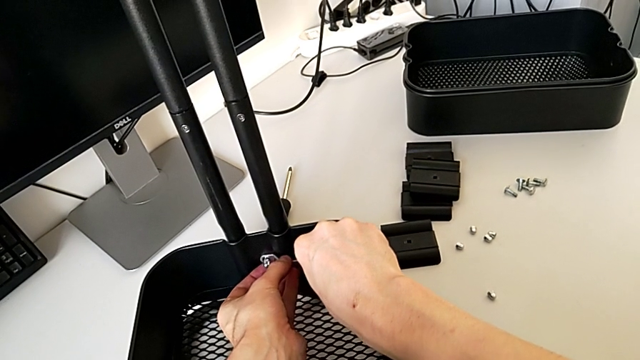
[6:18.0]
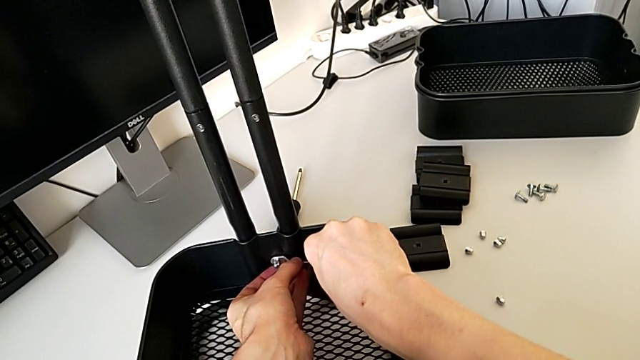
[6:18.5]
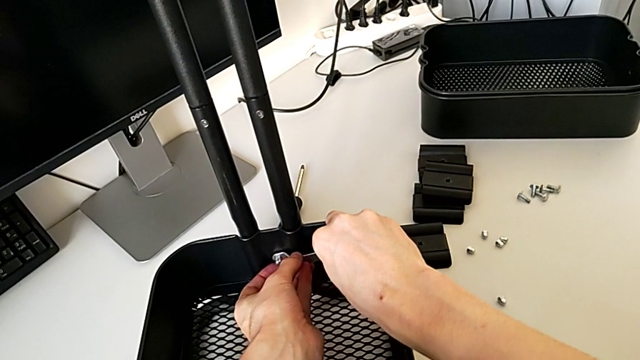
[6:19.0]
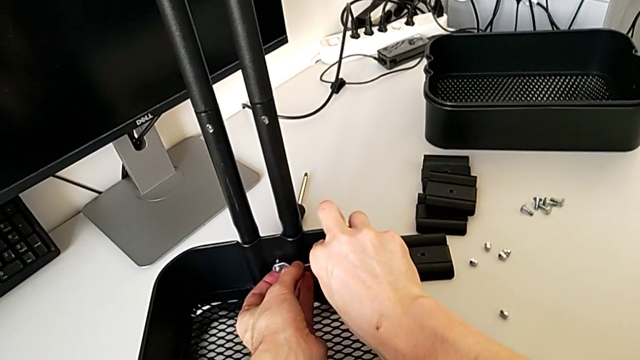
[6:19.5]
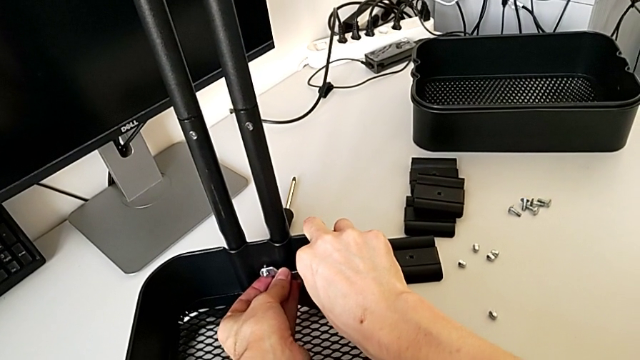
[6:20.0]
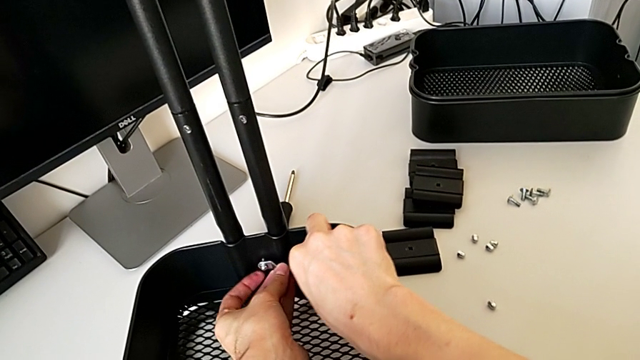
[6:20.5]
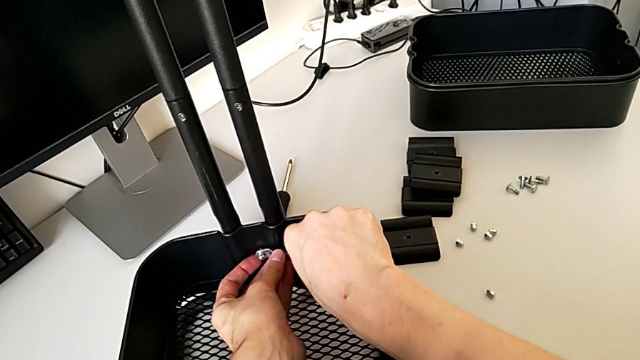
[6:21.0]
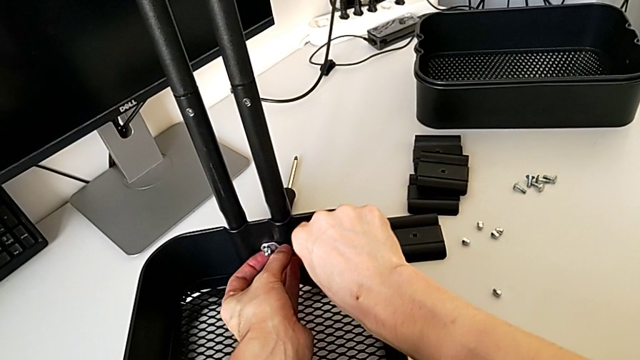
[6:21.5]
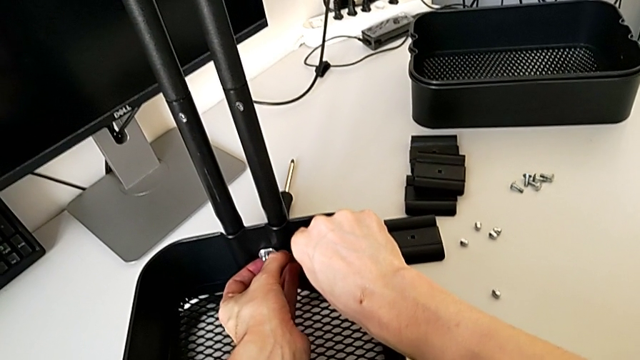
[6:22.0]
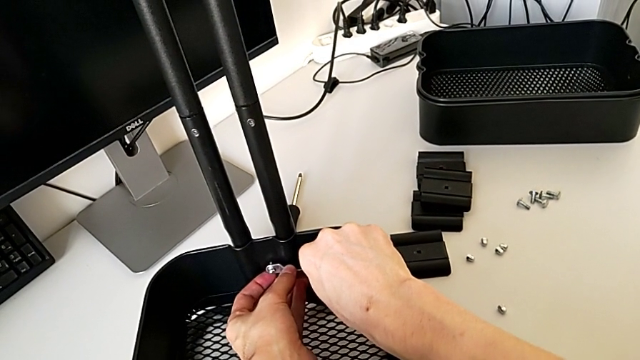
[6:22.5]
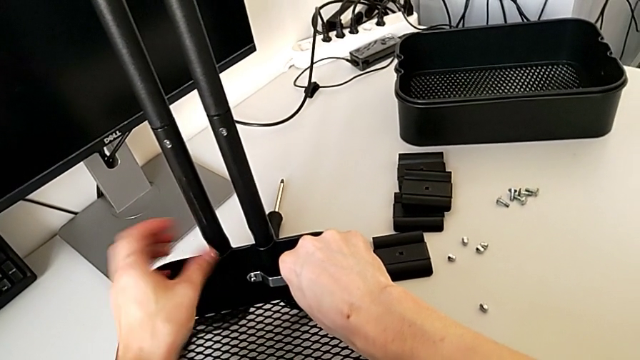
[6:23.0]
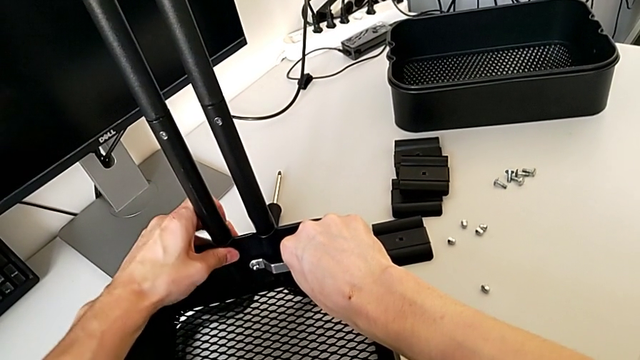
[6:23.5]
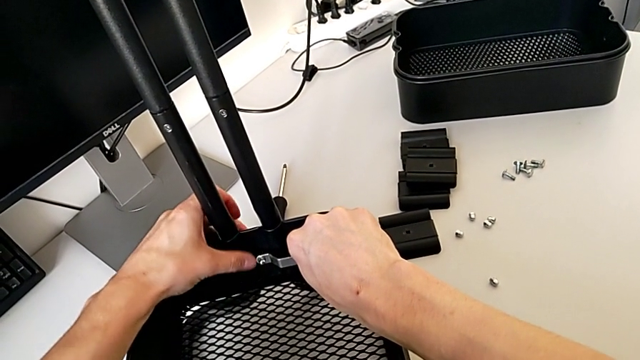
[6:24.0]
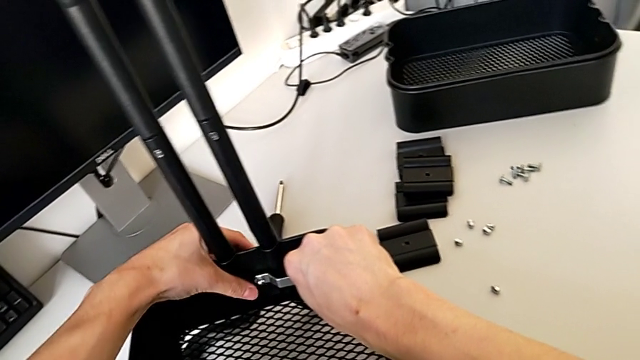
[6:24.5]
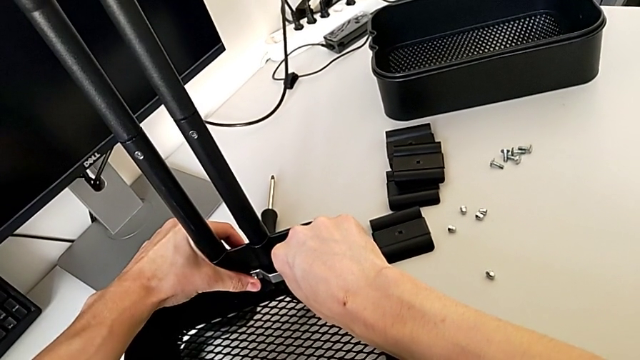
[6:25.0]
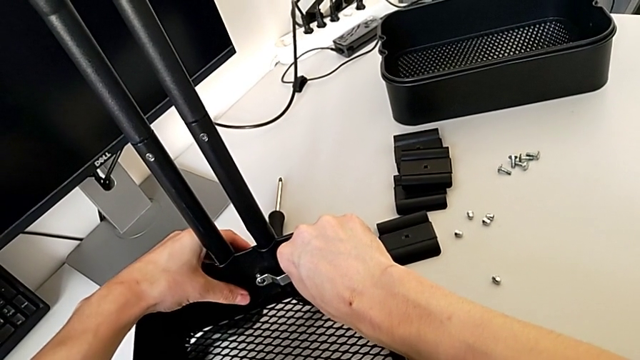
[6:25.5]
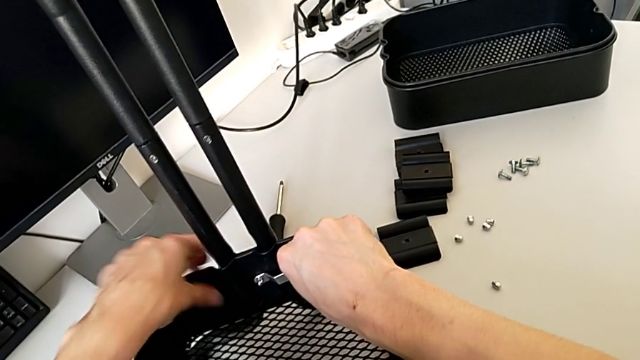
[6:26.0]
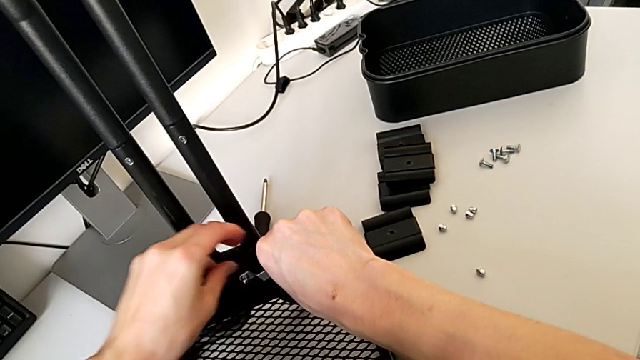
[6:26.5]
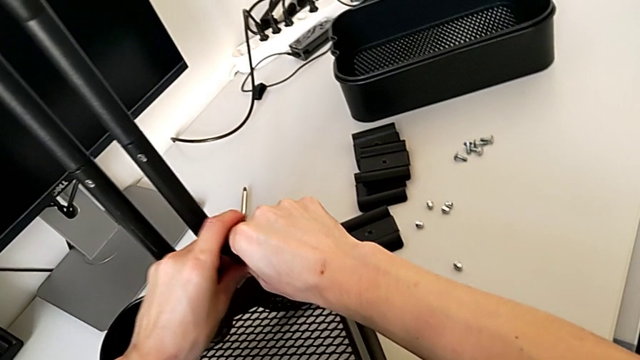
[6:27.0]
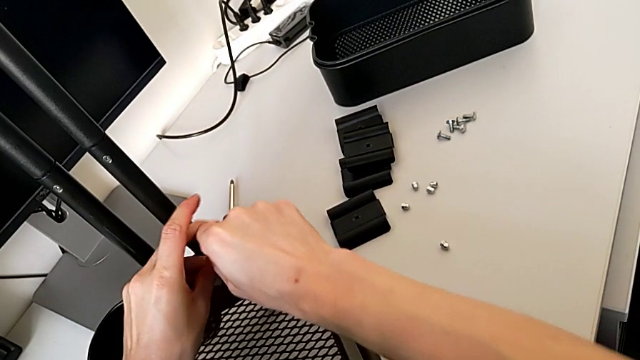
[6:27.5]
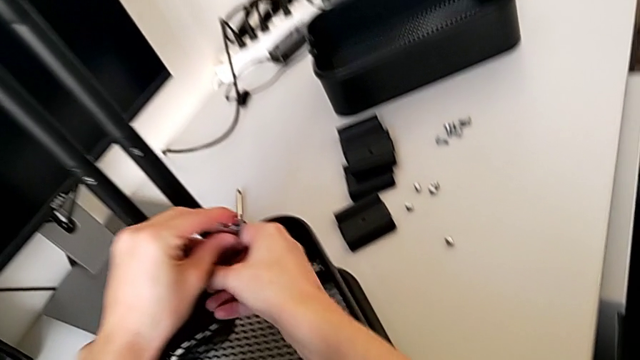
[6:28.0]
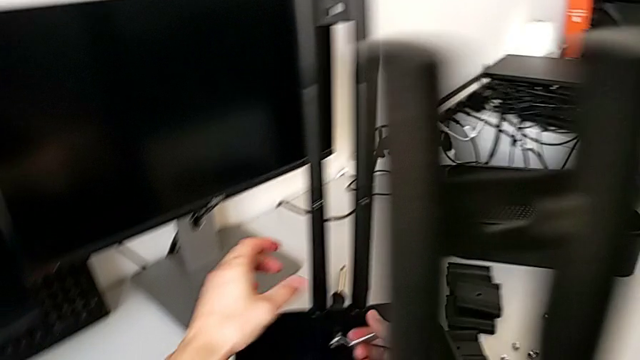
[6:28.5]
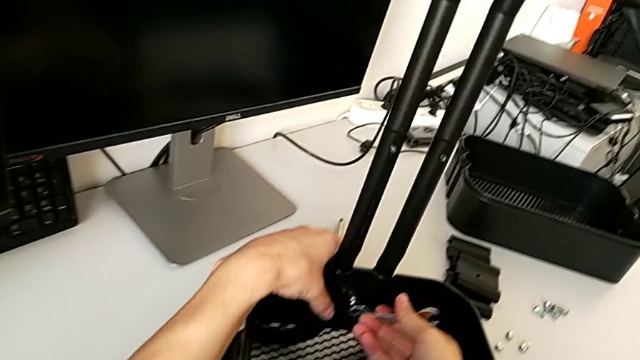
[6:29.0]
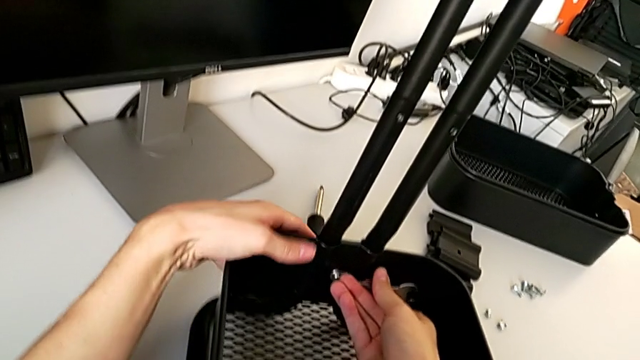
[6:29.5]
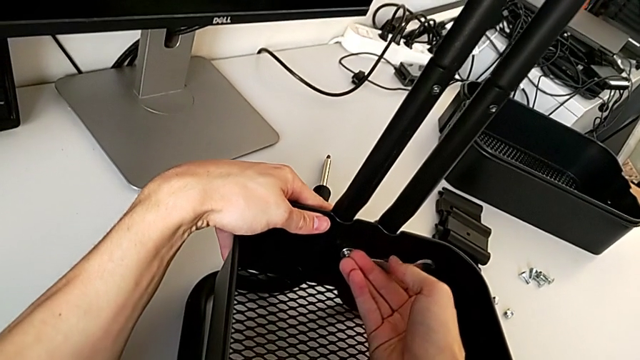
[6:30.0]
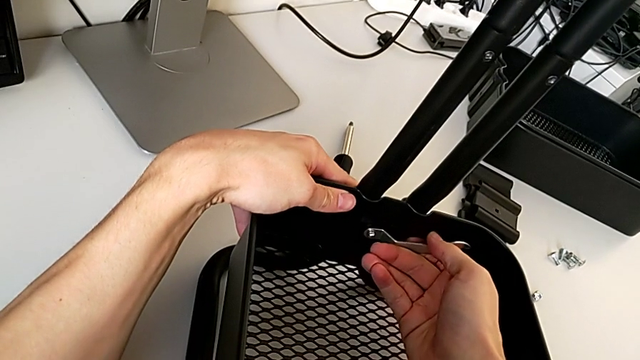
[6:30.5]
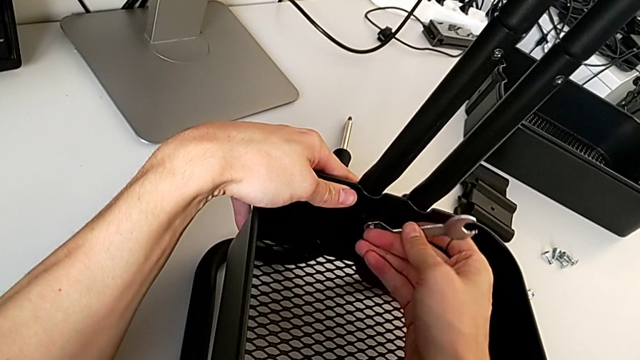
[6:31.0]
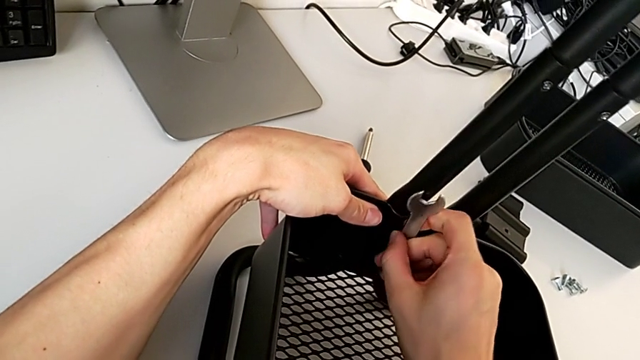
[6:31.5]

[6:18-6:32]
The camera wearer is disassembling the bottom tray of the furniture. They keep unscrewing the hexagon cap nut.

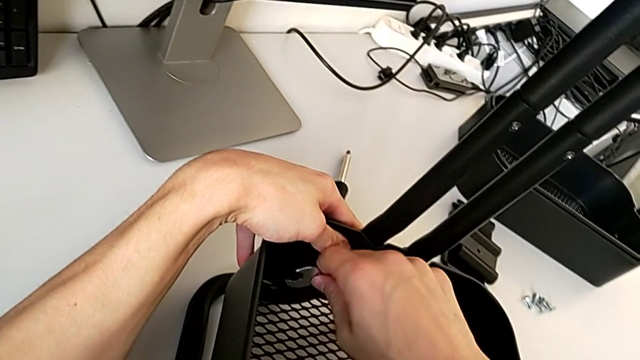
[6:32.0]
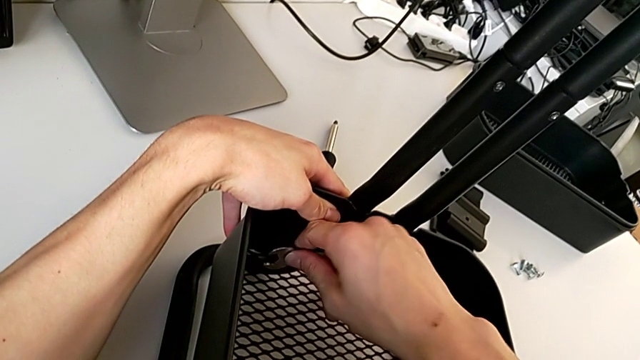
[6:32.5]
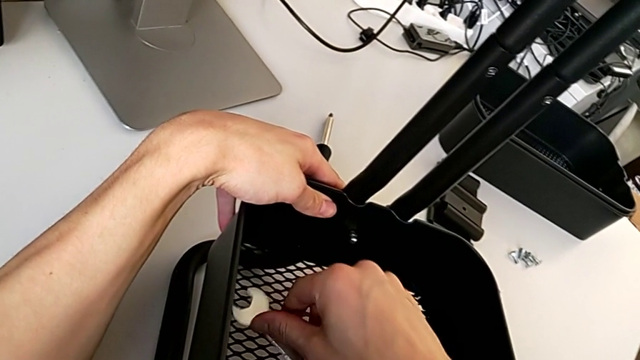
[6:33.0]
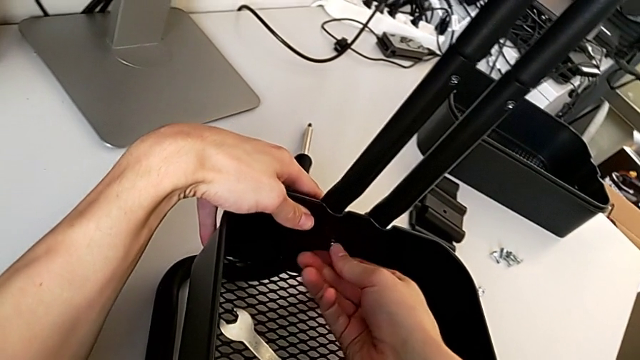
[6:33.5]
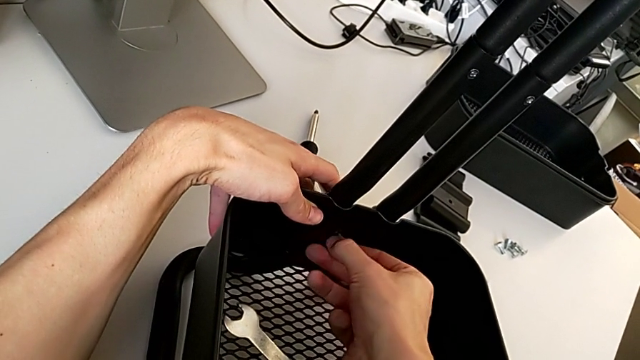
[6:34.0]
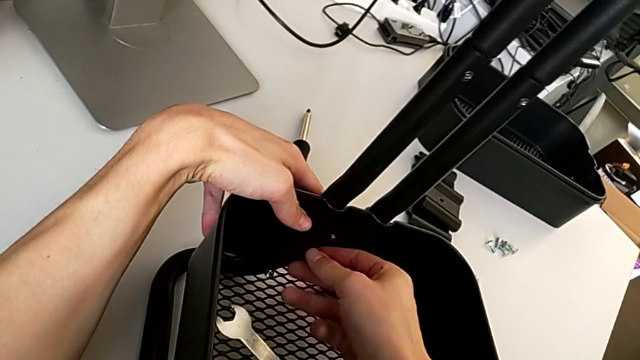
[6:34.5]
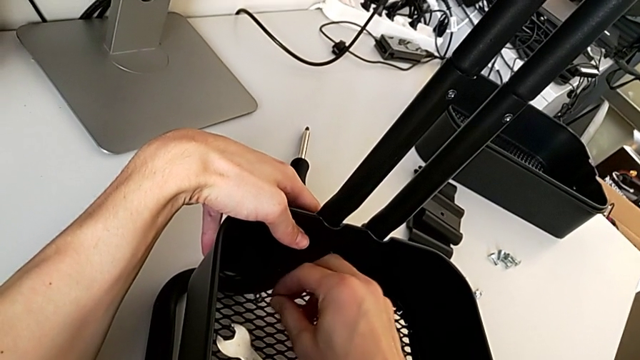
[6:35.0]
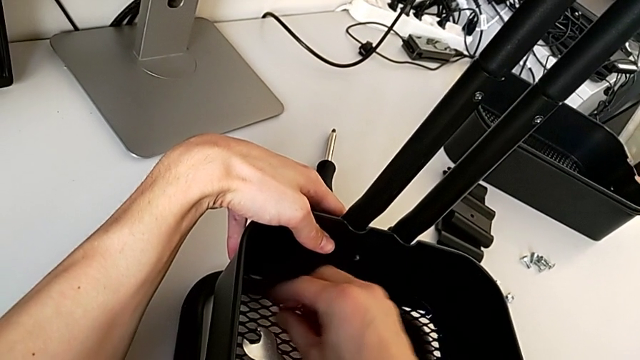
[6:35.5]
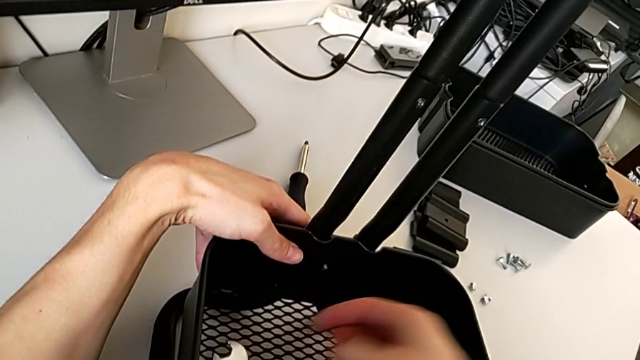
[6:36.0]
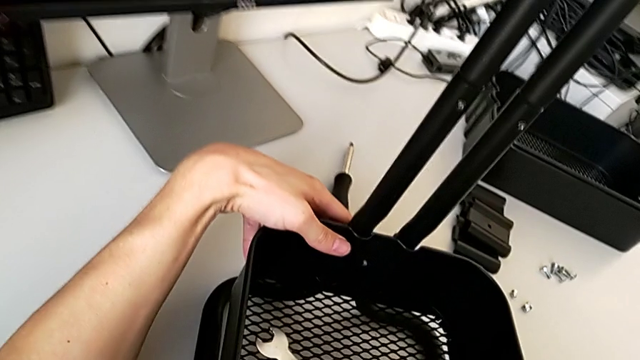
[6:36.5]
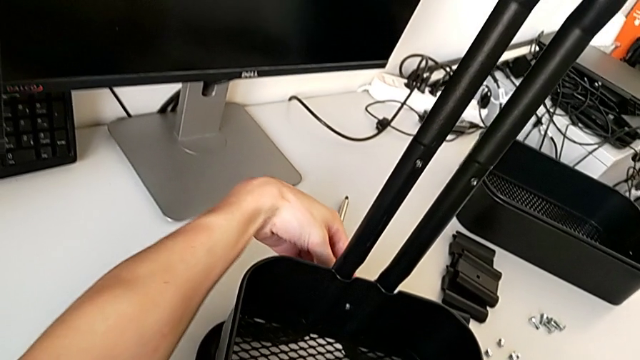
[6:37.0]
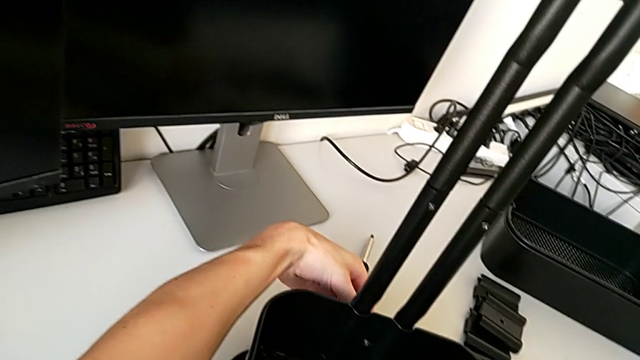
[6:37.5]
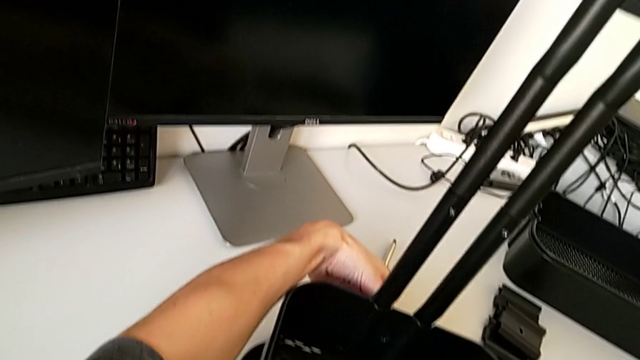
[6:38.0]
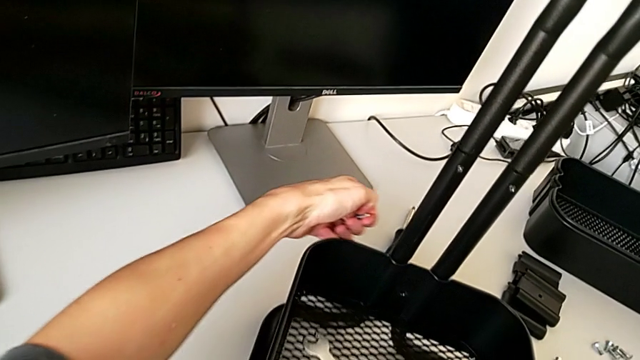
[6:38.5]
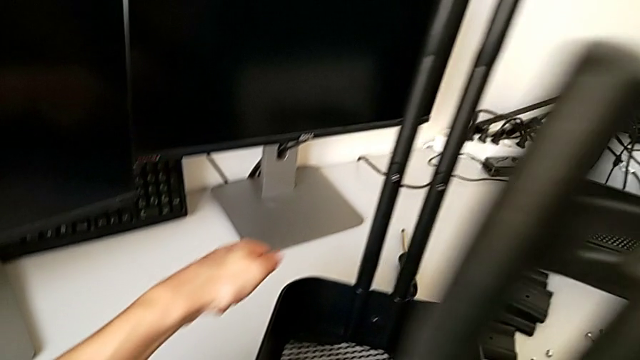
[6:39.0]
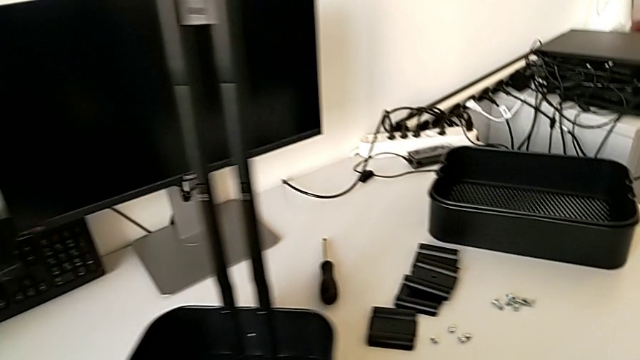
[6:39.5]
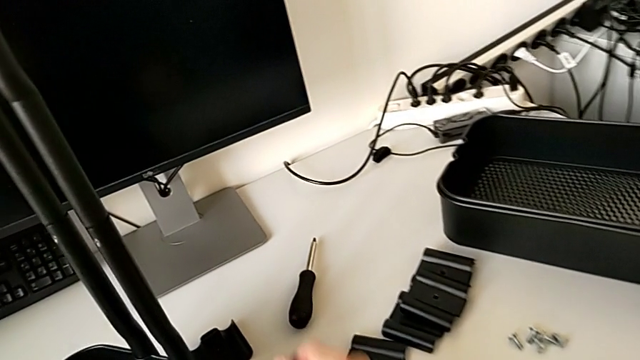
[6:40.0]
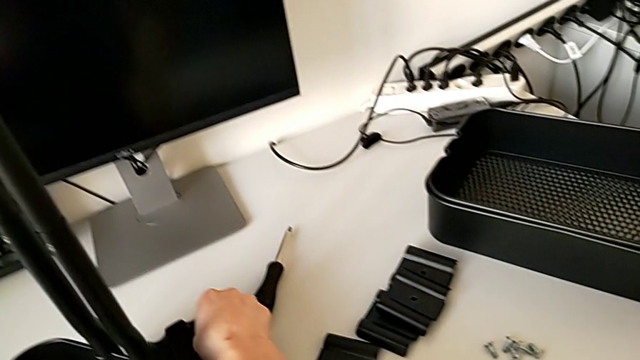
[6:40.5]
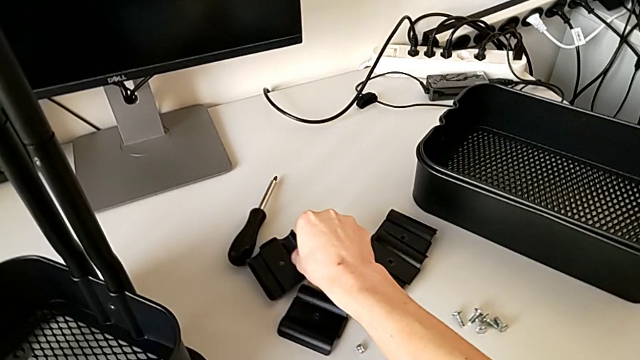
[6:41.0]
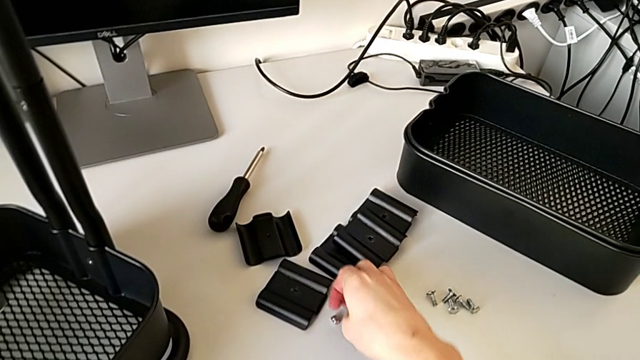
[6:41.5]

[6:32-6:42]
The camera wearer is disassembling the bottom tray of the furniture. They withdraw the hexagonal wrench, place it, unscrew the hexagon cap nut, wrongly drop it, grab it, wrongly drop the bracket, disassemble the bolt with the left hand, align the bracket and place the hexagon cap nut.
